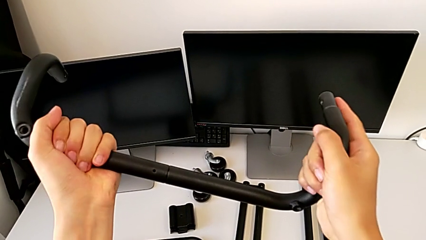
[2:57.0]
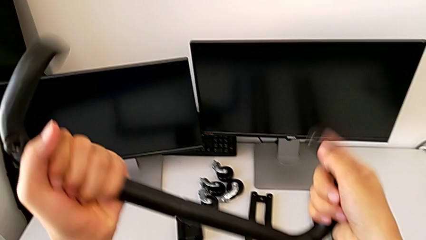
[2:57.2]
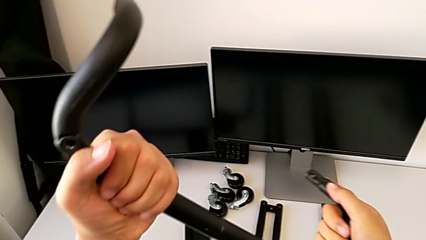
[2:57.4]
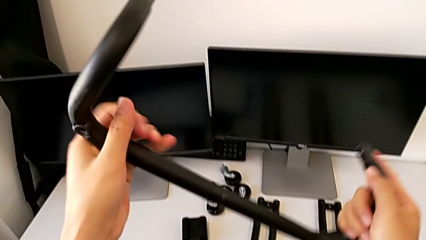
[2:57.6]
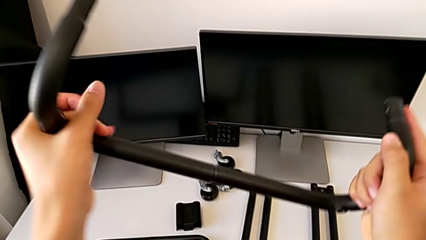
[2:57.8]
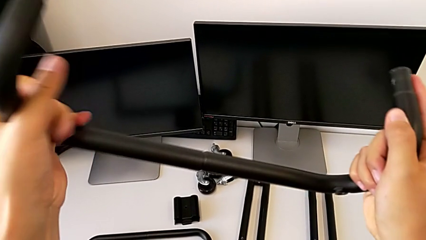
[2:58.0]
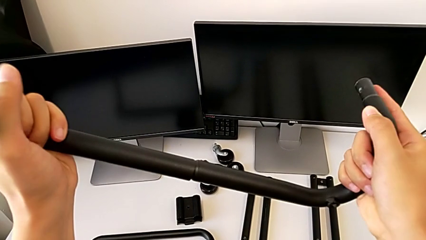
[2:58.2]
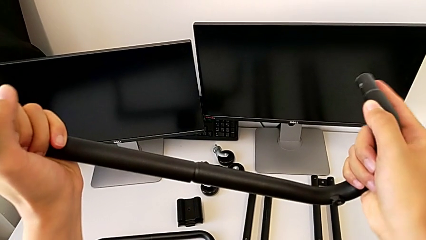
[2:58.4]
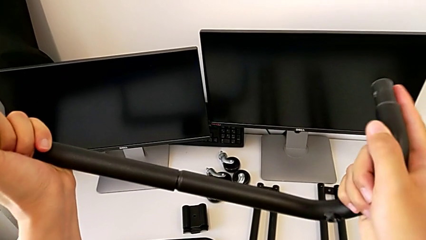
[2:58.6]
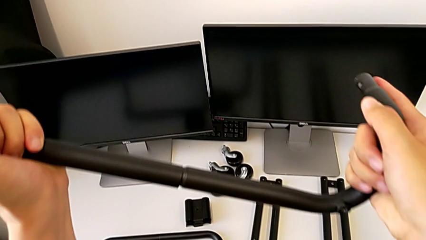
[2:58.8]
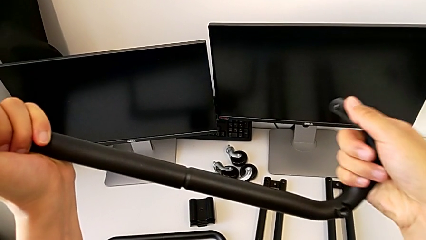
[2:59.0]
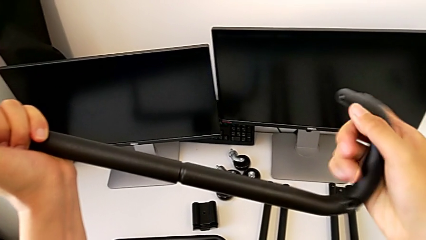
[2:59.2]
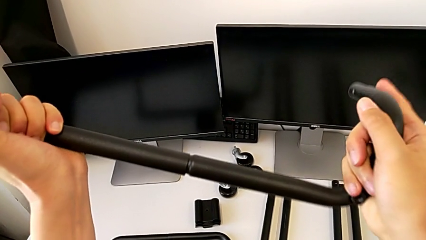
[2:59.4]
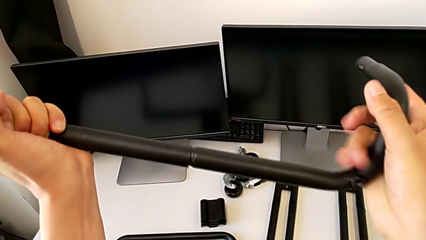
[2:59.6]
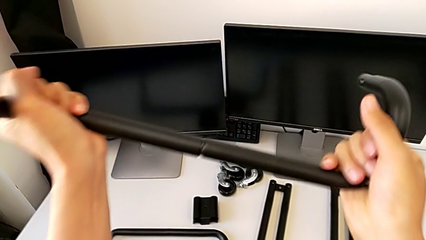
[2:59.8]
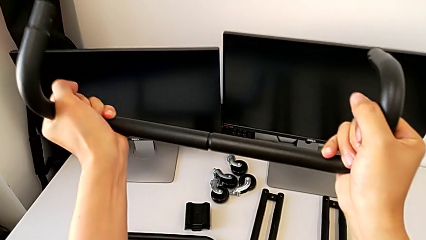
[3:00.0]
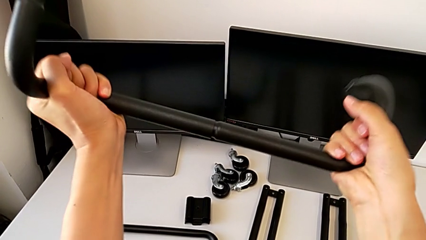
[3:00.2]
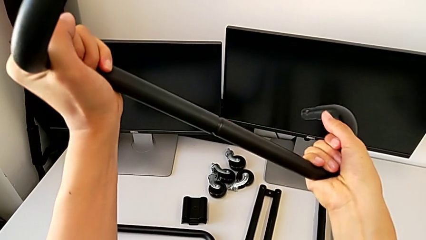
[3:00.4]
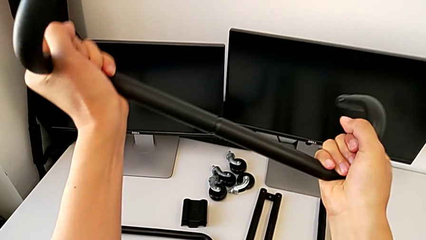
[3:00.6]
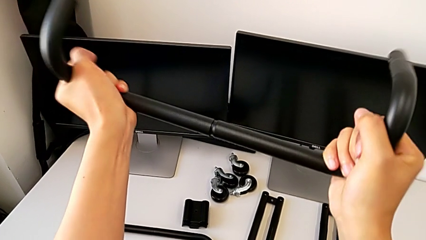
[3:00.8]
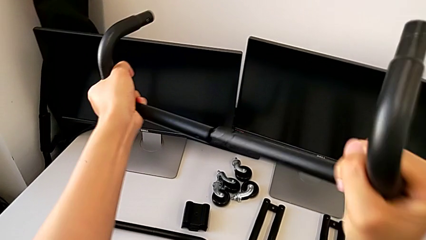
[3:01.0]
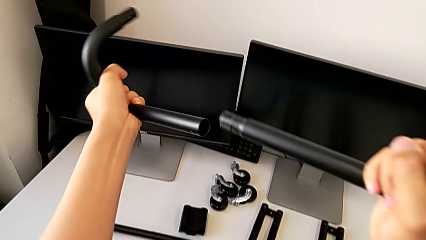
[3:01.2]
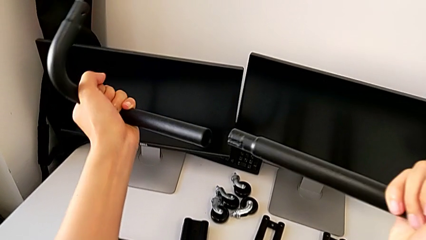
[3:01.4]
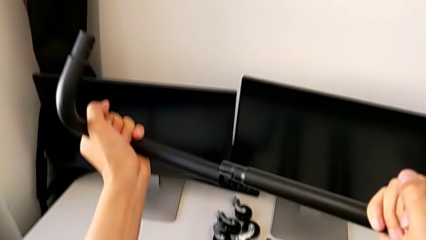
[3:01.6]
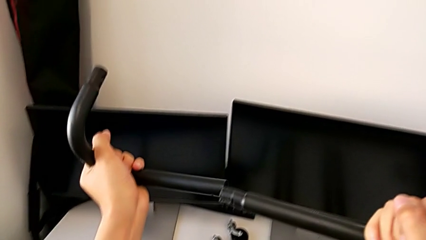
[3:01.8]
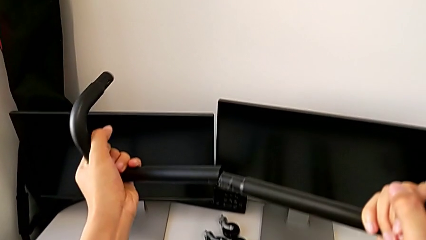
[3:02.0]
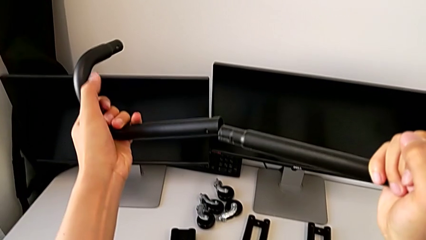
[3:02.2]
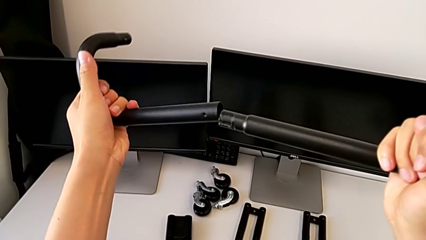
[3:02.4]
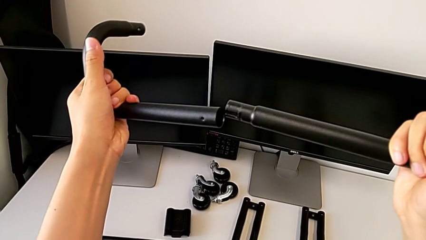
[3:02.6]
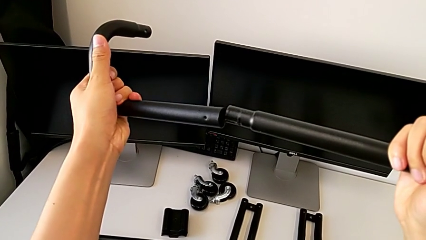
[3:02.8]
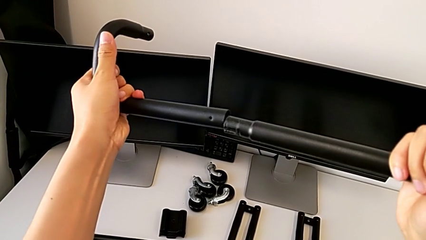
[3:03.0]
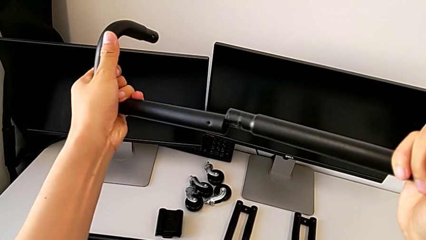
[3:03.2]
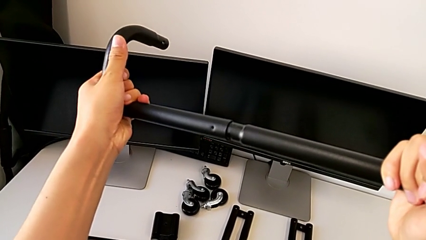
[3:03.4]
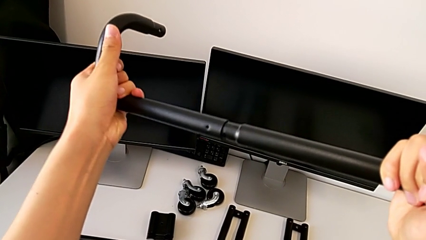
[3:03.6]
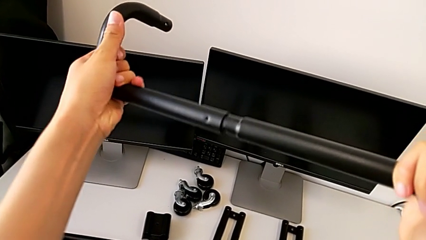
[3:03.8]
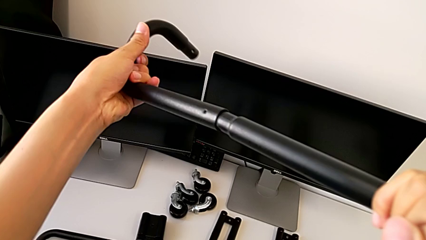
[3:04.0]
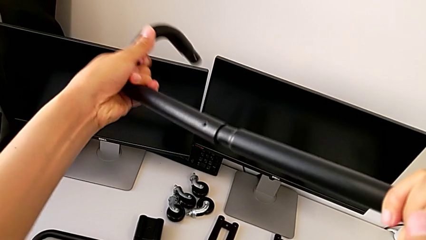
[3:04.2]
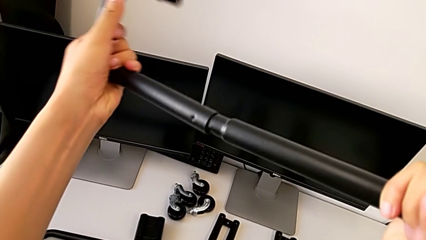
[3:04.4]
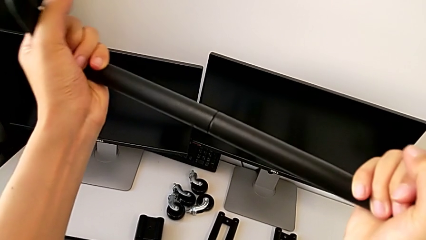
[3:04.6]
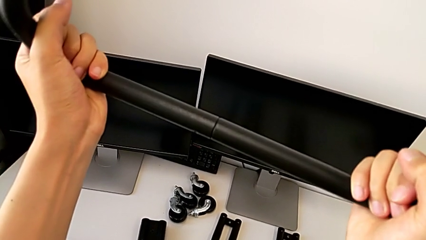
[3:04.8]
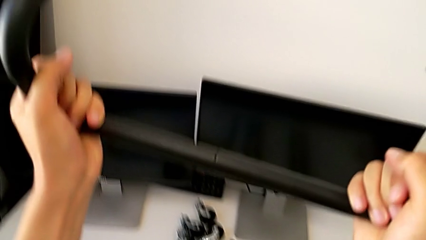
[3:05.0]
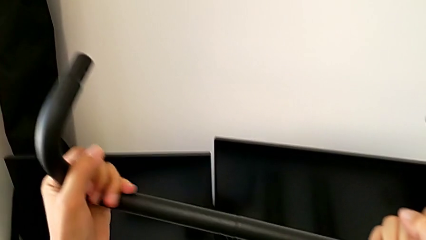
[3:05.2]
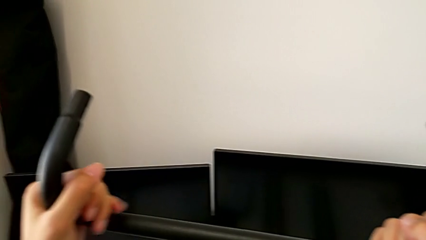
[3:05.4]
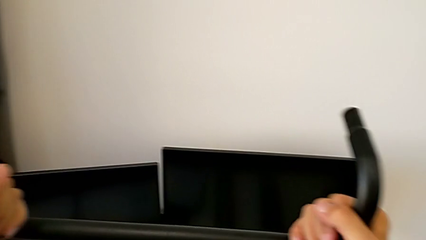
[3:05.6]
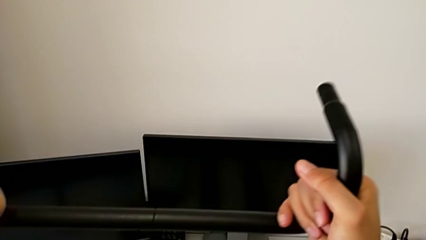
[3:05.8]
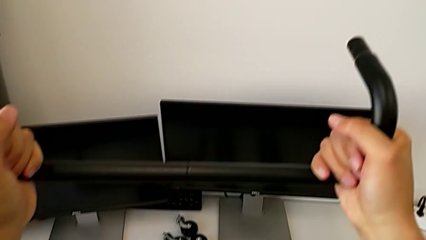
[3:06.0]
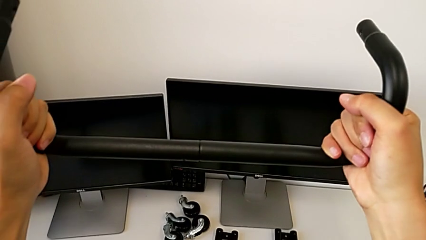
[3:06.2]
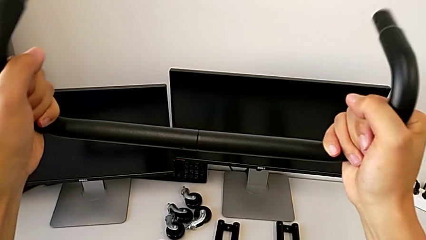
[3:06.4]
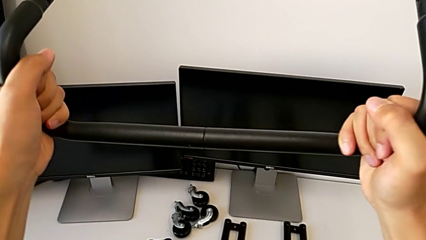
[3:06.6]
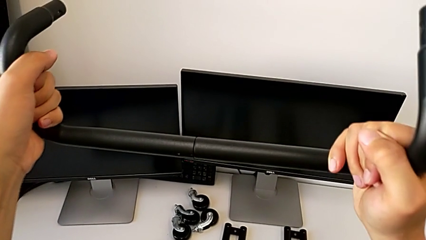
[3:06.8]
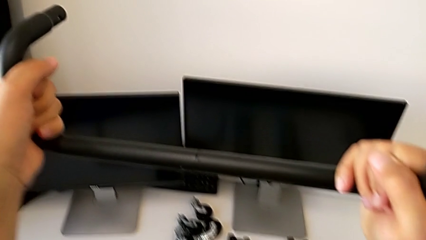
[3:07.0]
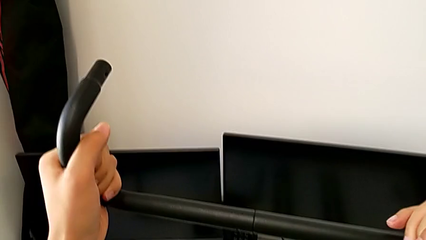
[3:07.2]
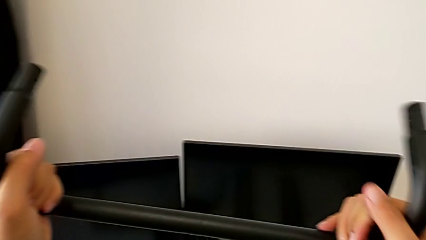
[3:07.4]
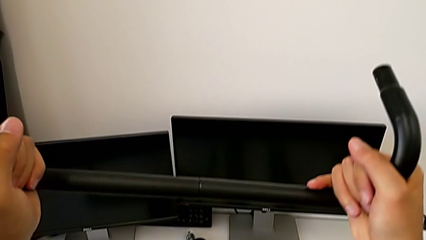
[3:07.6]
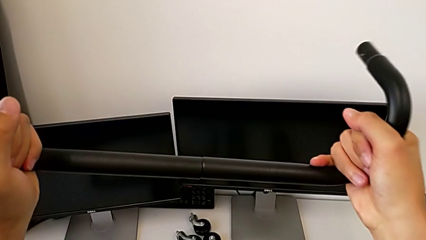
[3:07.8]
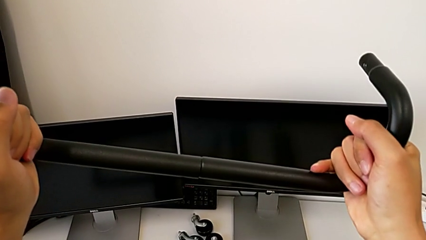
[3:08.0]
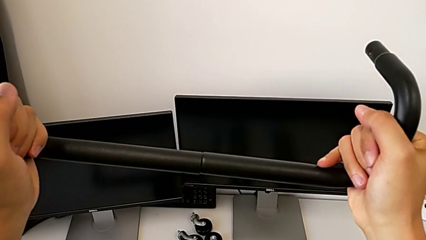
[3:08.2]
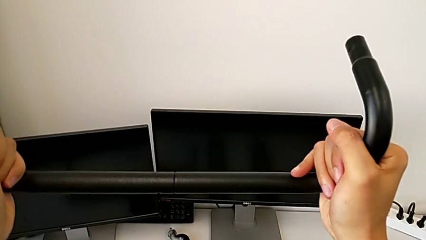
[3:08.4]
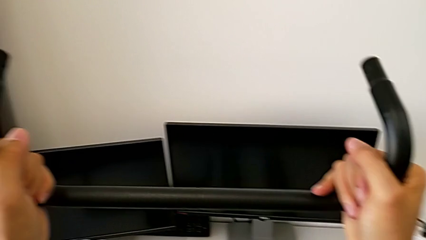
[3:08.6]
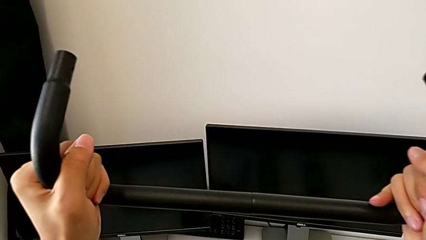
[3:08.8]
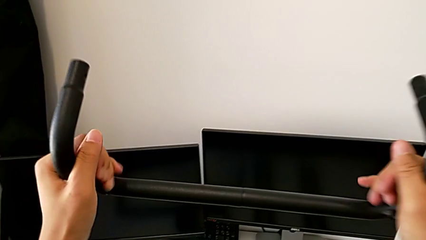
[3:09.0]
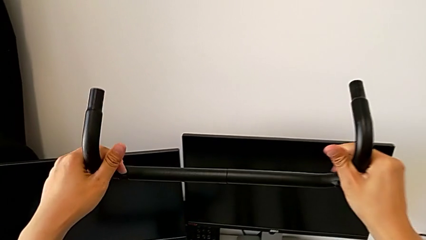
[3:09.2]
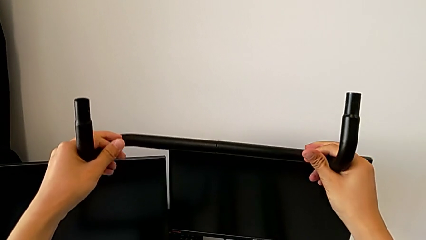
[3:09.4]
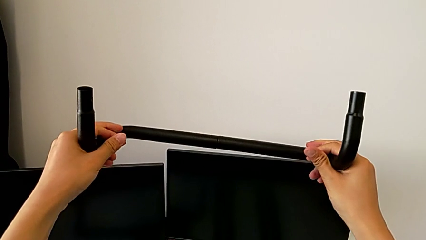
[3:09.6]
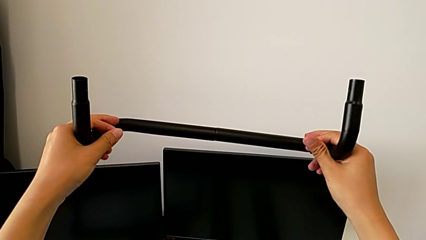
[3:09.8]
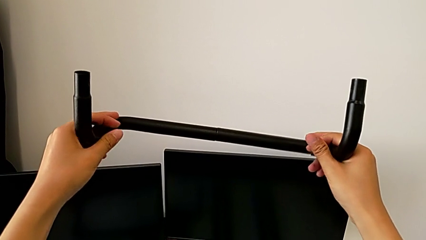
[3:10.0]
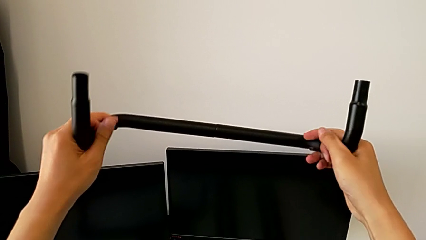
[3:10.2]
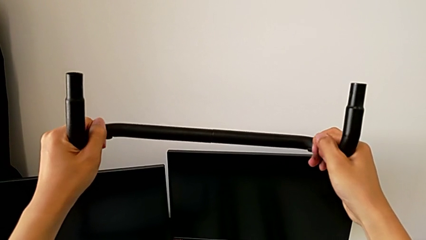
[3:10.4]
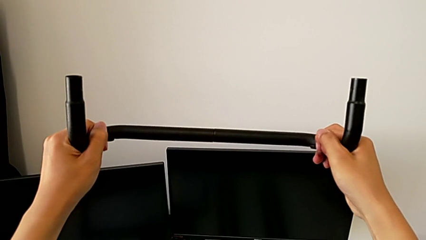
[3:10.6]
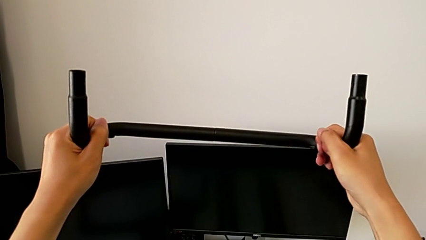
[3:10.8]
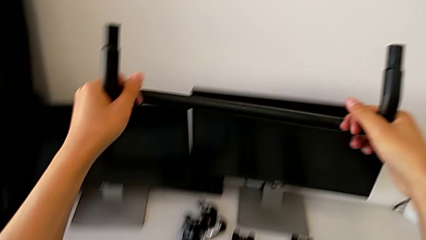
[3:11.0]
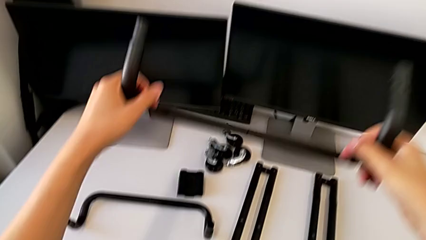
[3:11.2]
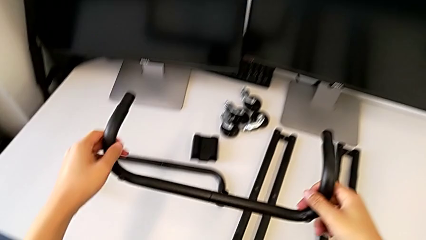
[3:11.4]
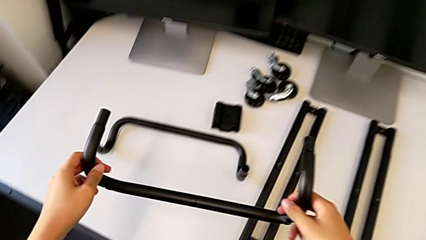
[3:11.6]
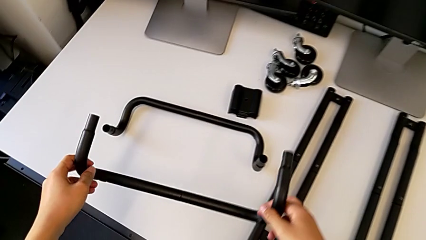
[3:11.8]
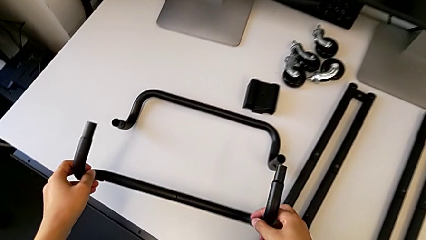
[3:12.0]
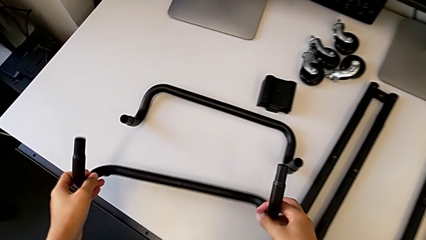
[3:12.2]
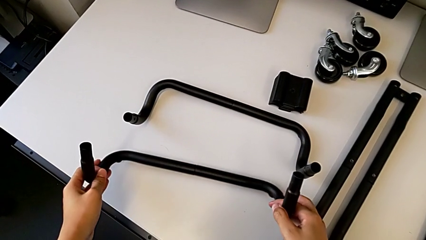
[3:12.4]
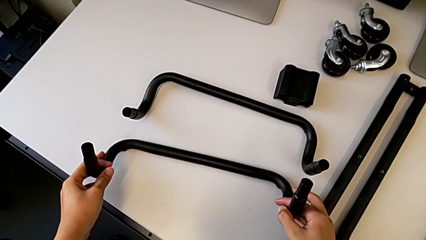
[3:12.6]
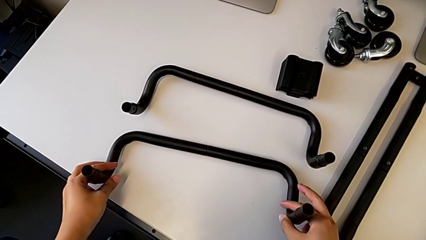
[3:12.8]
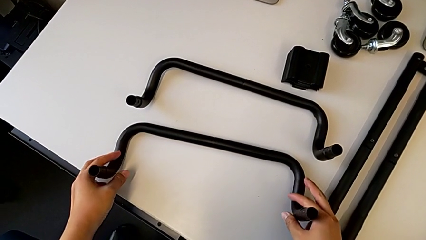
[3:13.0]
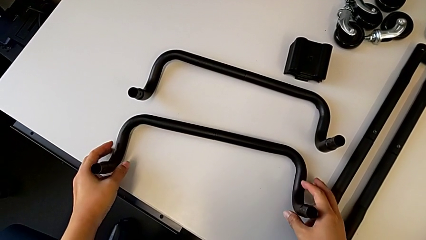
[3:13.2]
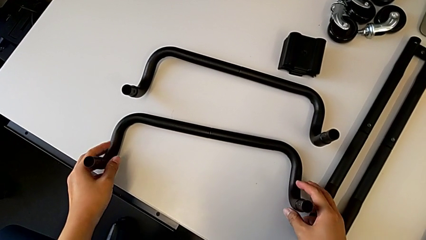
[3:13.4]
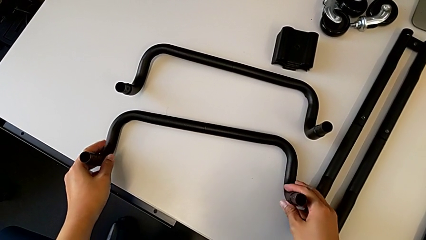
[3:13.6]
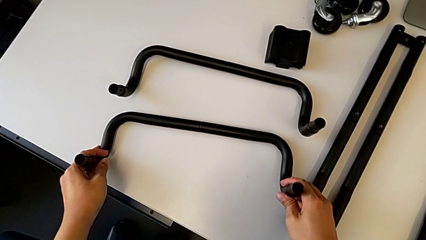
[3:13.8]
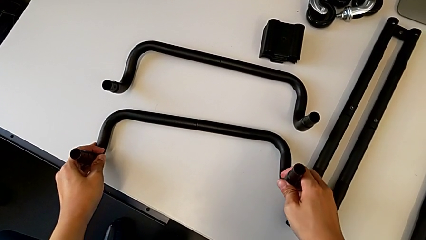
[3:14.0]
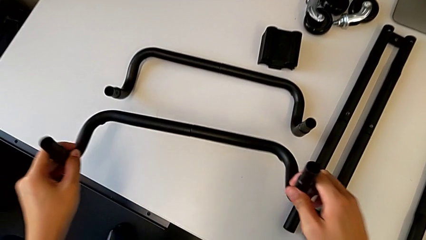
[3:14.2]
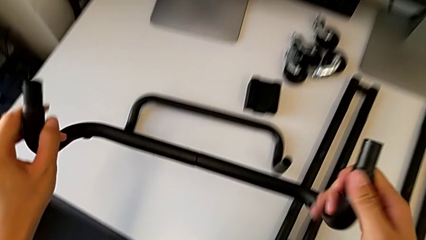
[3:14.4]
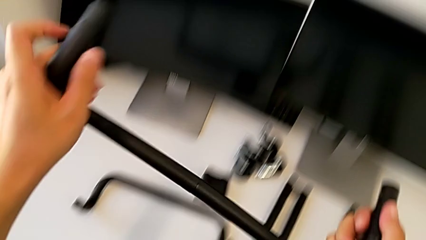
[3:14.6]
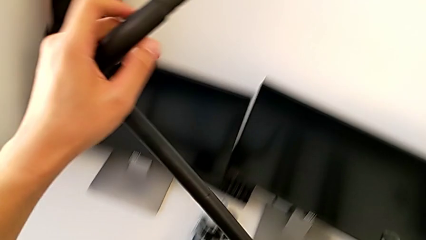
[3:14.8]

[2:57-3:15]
The camera wearer is assembling the first base frame. They disassemble the second frame, assemble it, screw it, inspect it, drop it and lift it.
